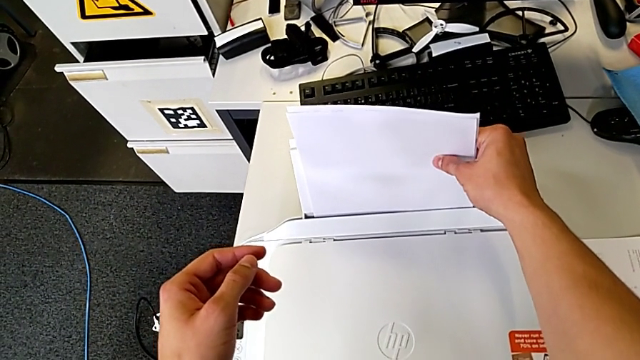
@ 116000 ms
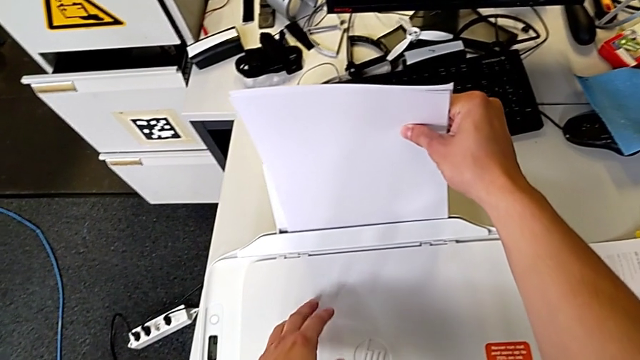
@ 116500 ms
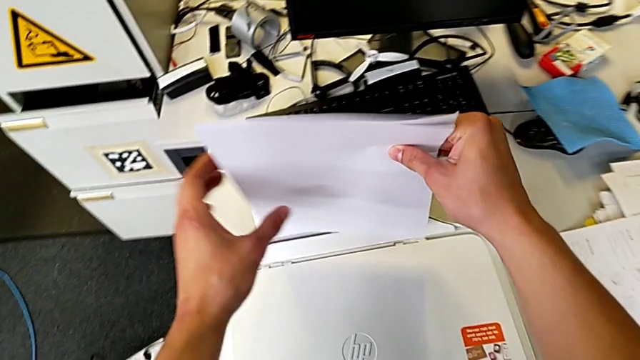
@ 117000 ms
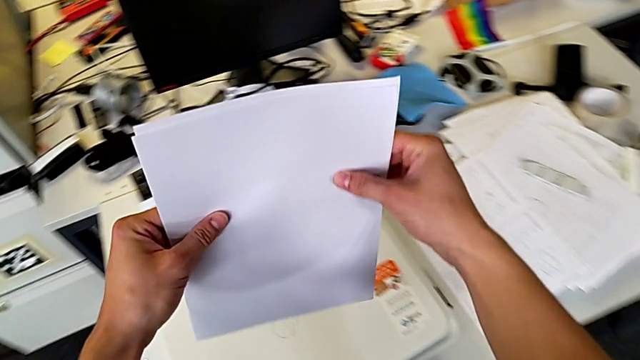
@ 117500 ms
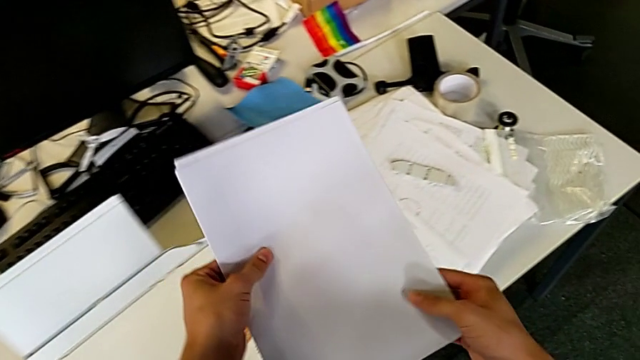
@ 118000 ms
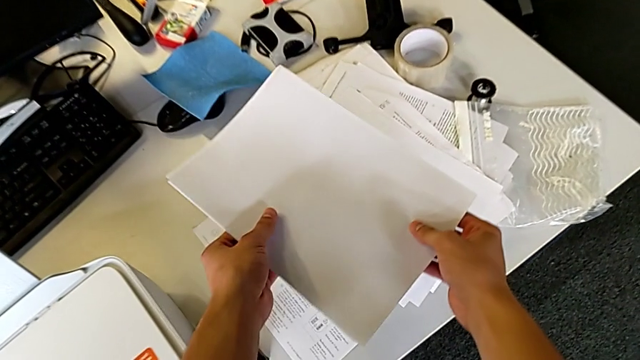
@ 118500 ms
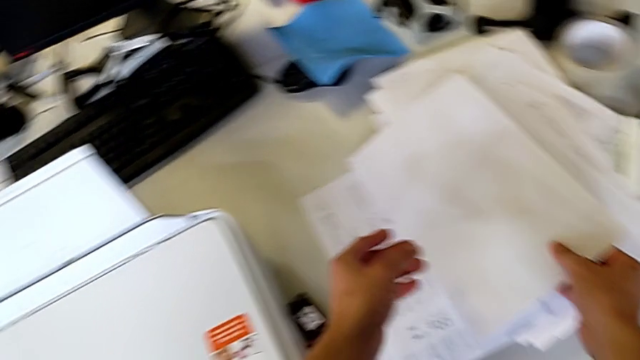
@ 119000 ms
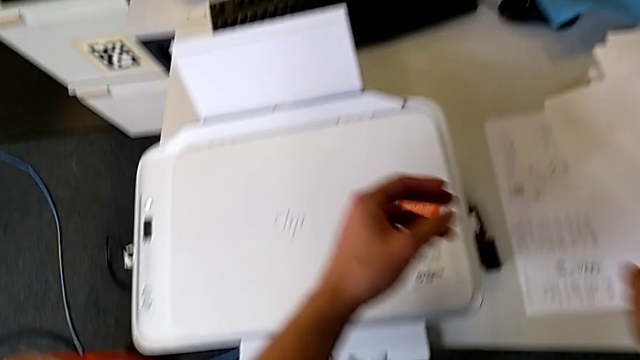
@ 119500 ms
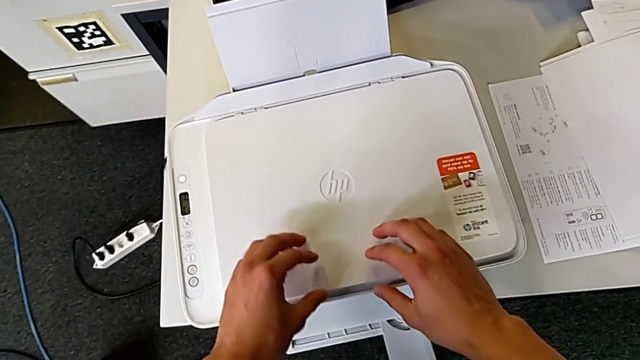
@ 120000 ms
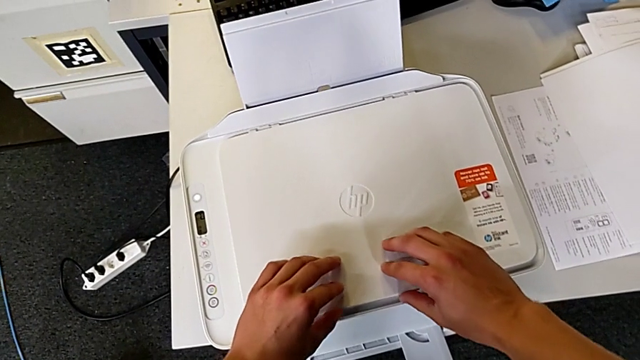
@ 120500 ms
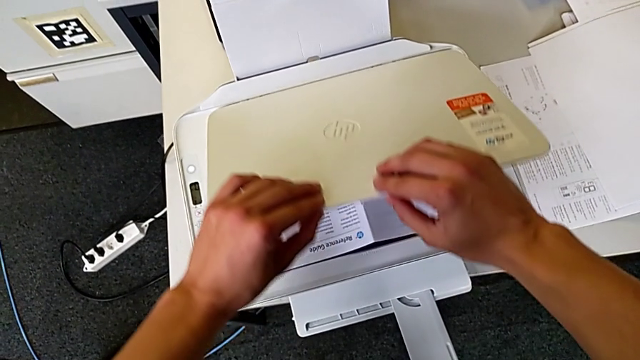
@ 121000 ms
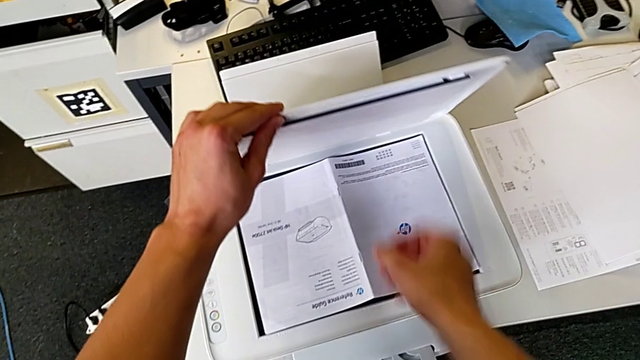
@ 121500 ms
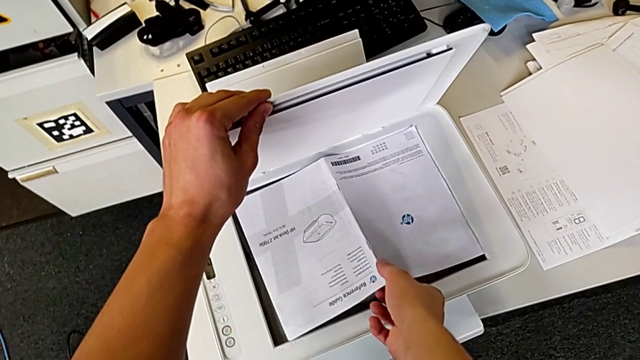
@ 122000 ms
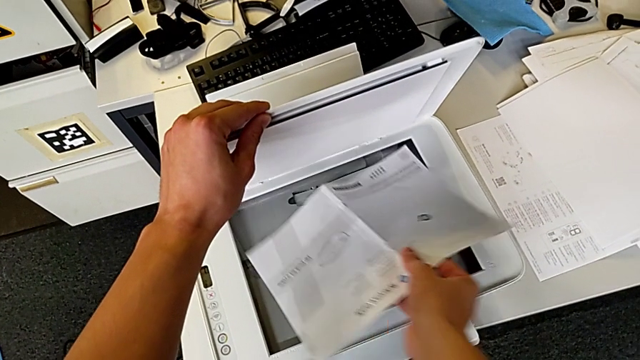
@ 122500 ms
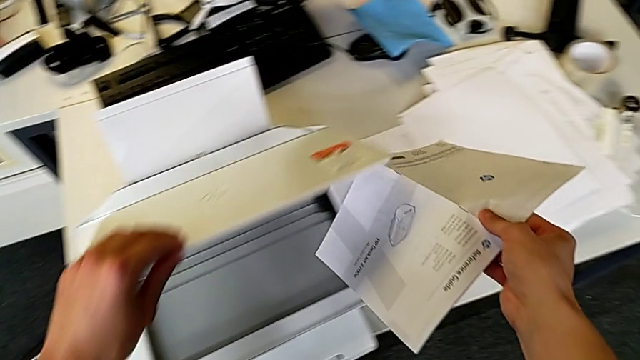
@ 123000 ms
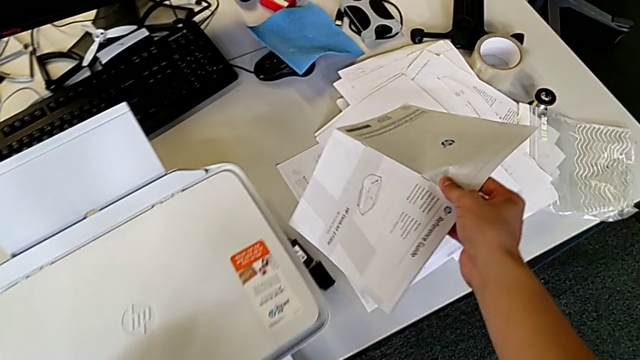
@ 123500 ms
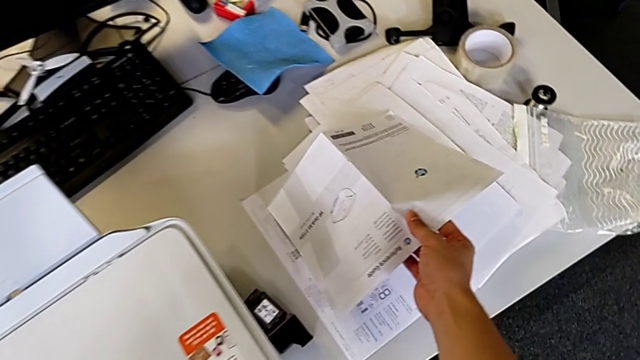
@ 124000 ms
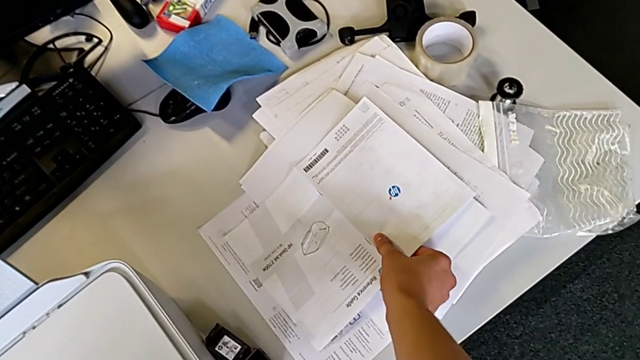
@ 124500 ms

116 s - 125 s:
The camera wearer is withdrawing a copy from the printer. They lift the paper stack, place it, open the copy gate, lift the copy and place it.

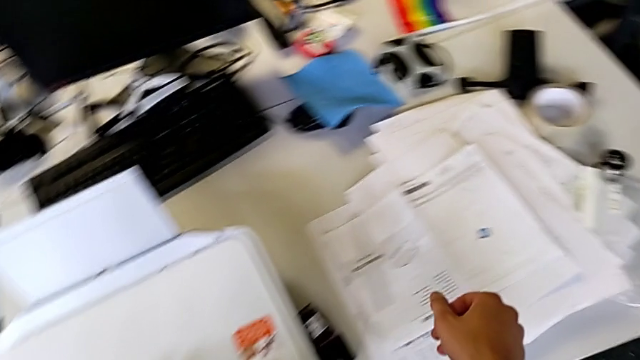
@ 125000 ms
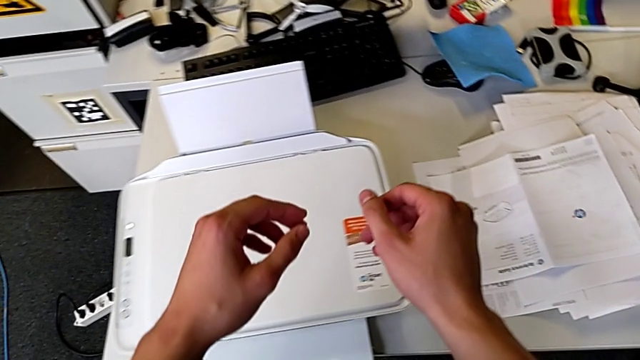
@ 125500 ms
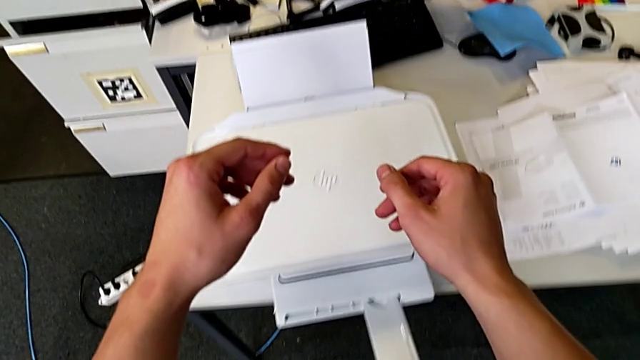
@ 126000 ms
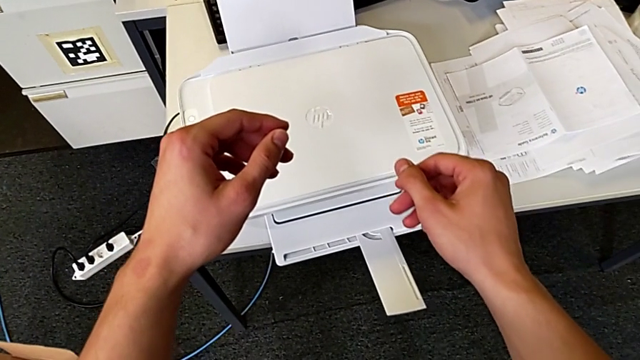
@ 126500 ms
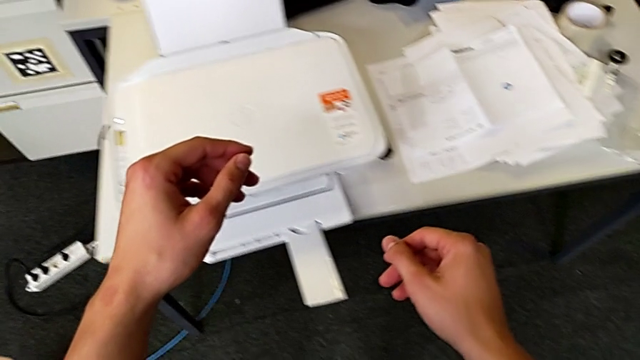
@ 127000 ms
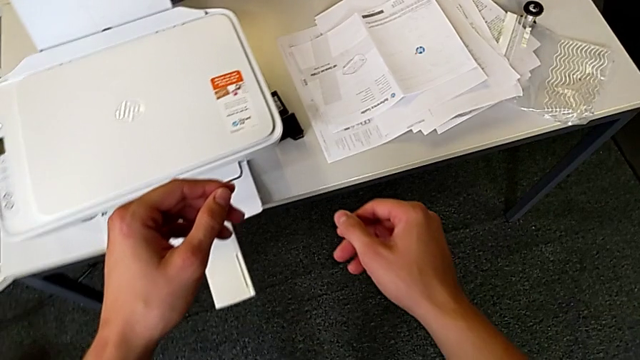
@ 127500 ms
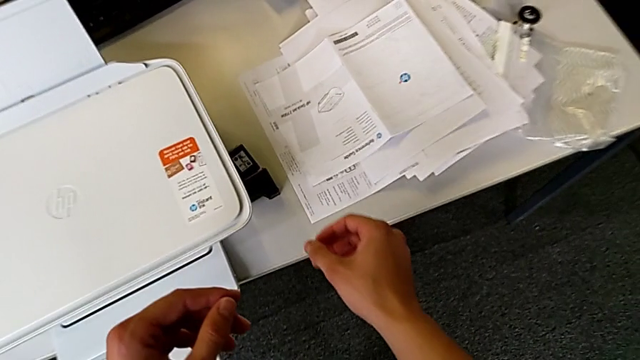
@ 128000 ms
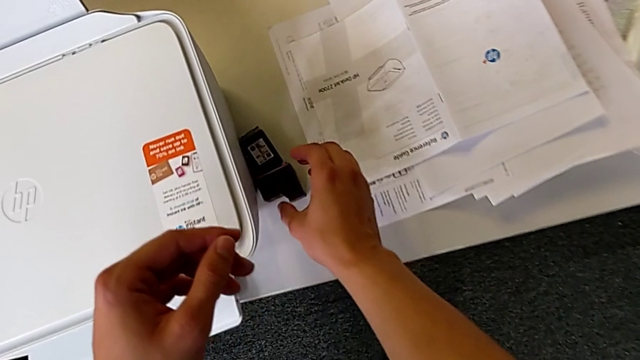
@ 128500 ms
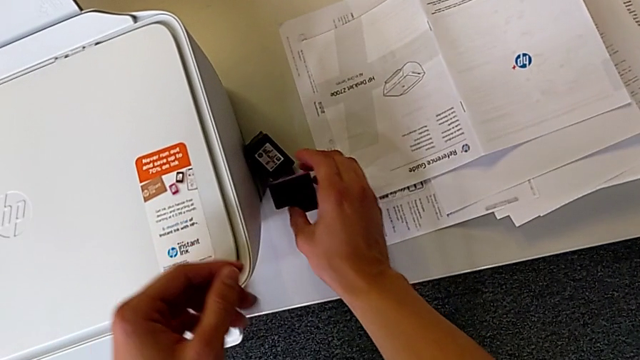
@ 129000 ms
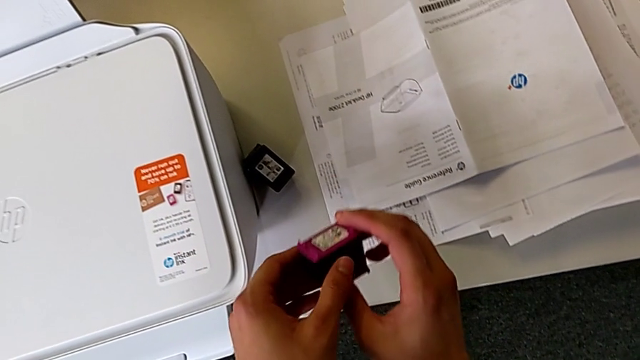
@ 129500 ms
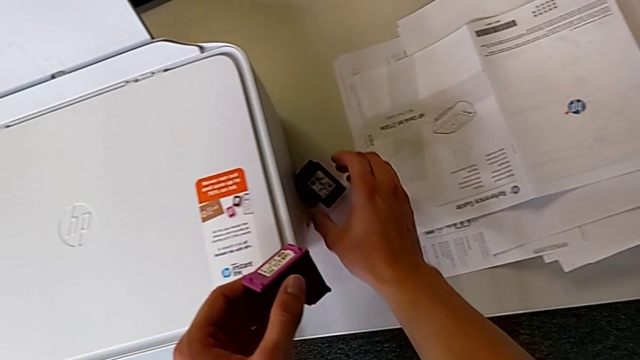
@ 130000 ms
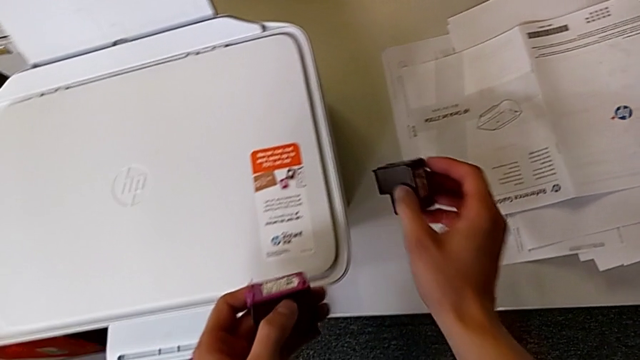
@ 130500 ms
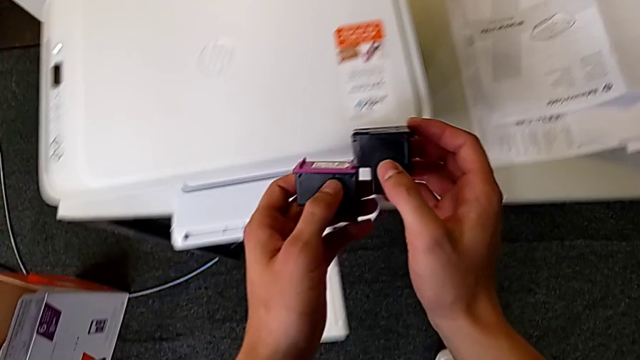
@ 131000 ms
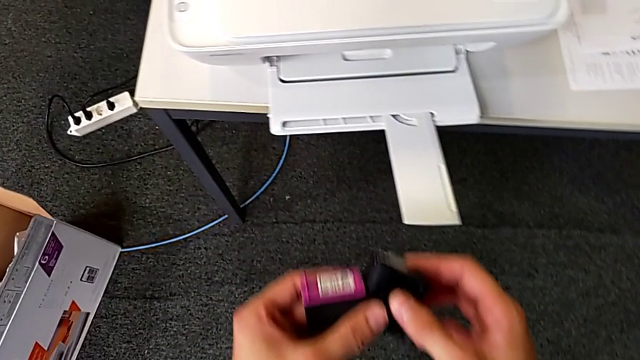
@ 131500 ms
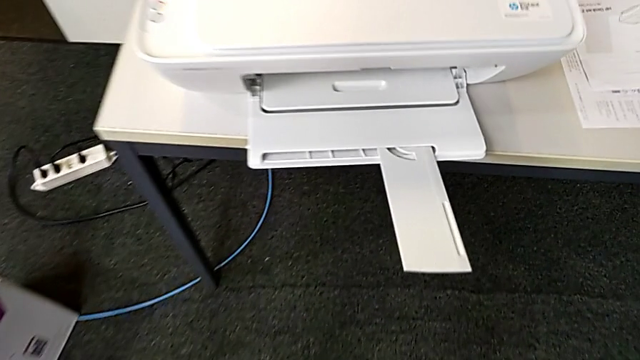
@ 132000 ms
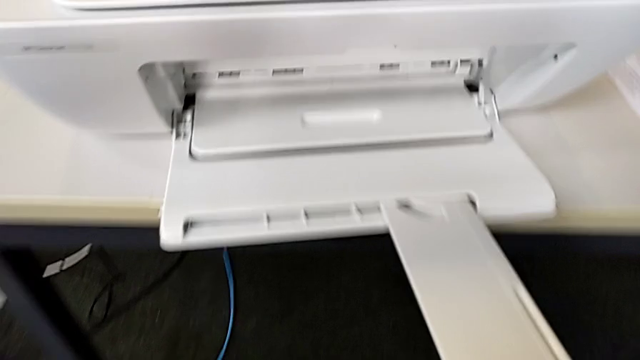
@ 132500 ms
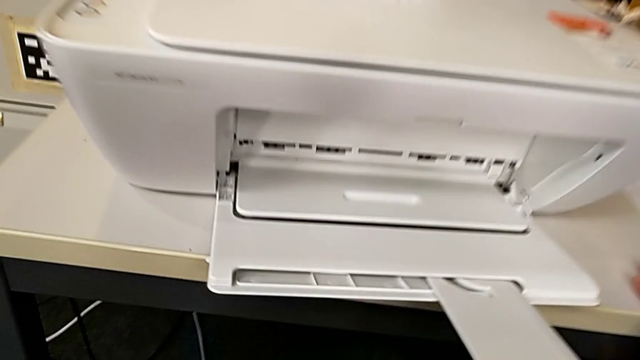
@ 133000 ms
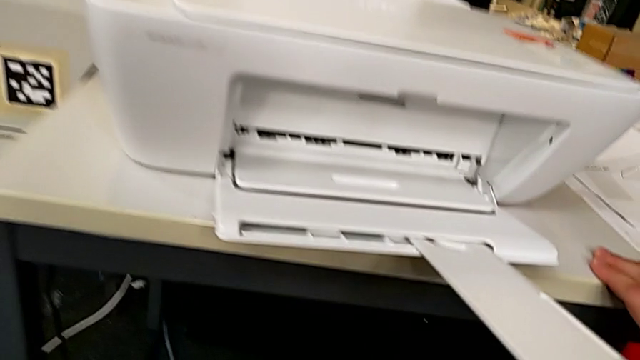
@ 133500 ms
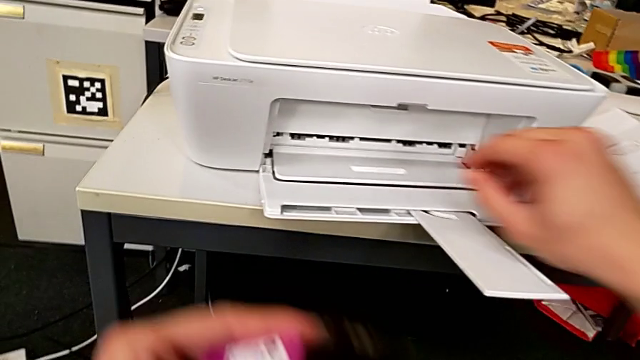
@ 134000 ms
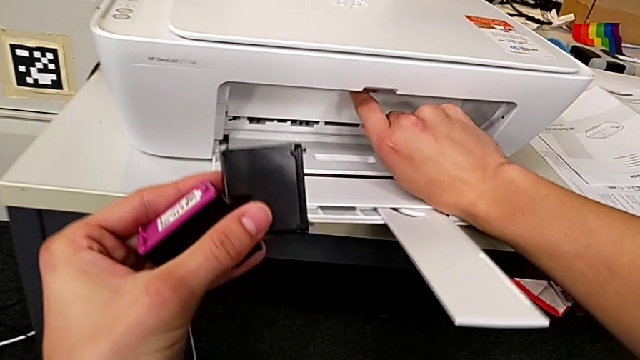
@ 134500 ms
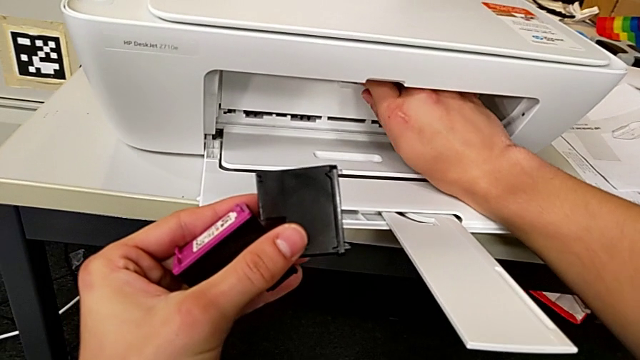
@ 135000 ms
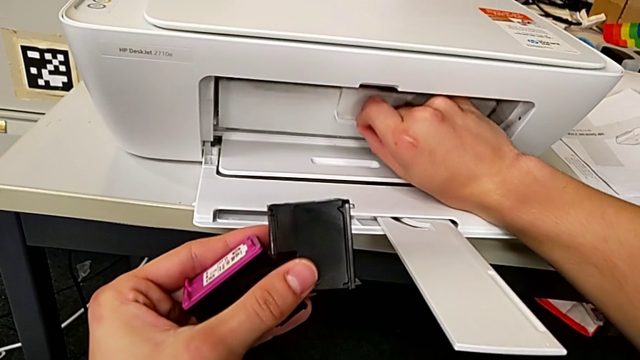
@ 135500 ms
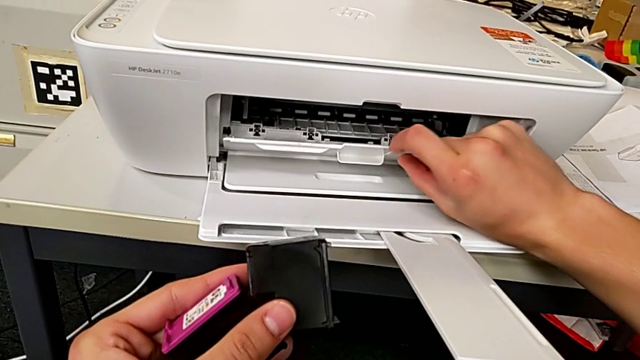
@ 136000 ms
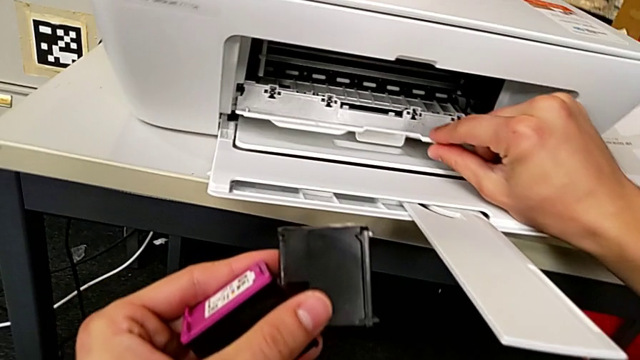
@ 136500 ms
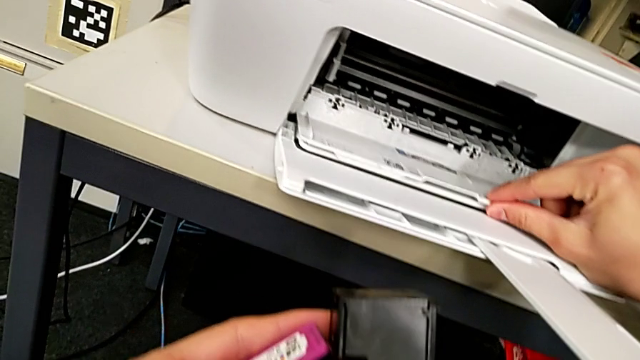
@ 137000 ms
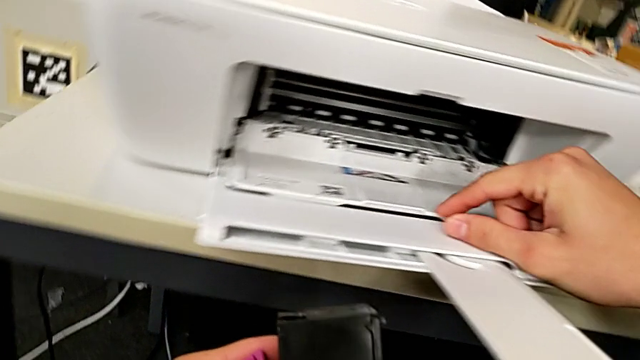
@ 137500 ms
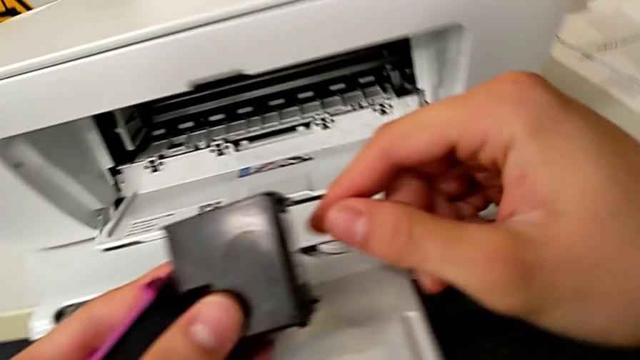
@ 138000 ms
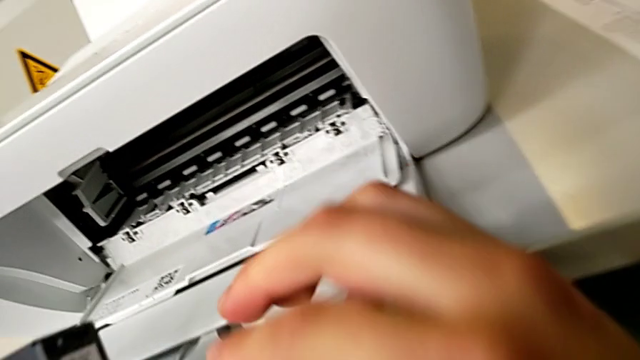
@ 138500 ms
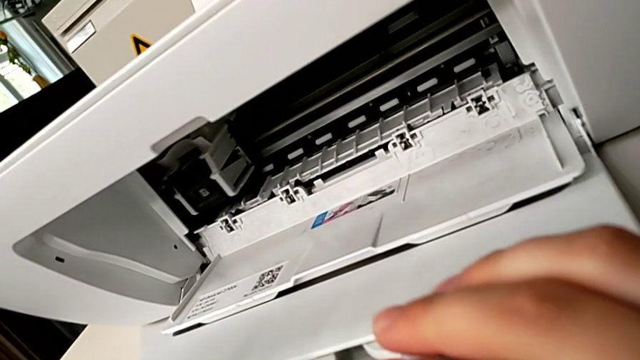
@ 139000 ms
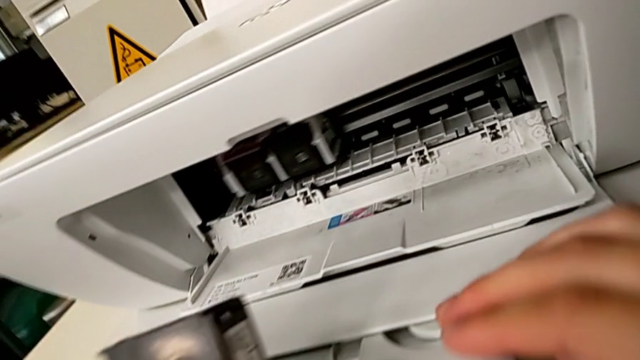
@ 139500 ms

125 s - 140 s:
The camera wearer is withdrawing ink cartridges from the printer. They grab the ink cartridge, lift it, grab the ink cartridge and open the cartridge gate.
